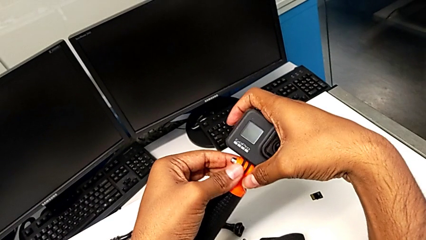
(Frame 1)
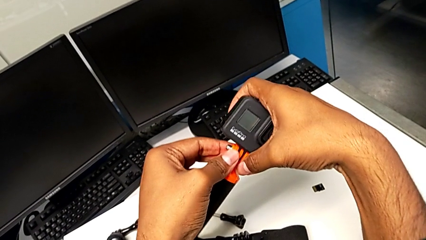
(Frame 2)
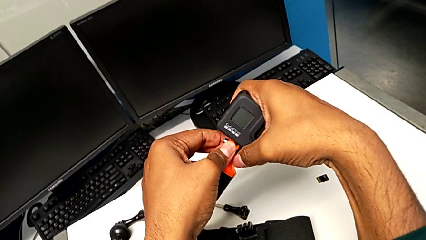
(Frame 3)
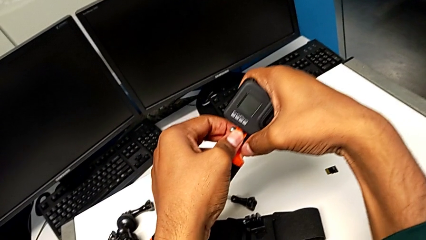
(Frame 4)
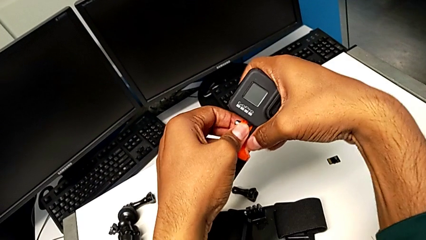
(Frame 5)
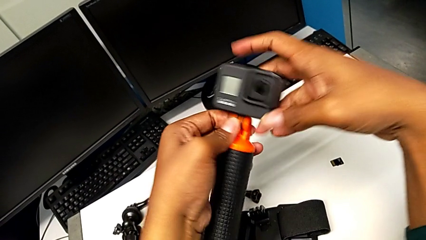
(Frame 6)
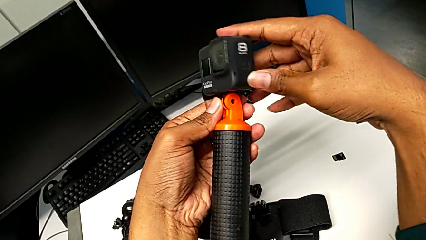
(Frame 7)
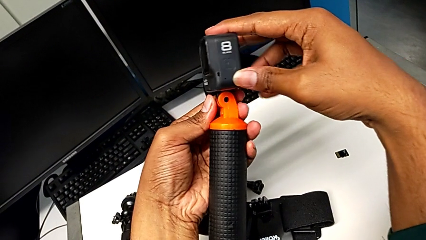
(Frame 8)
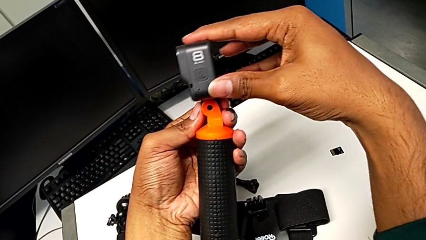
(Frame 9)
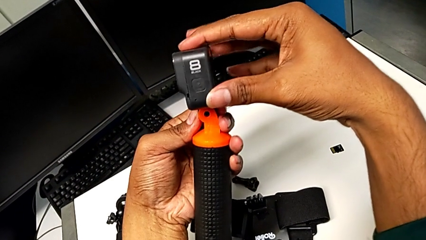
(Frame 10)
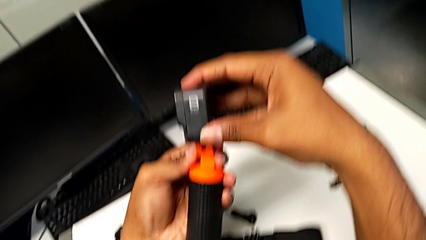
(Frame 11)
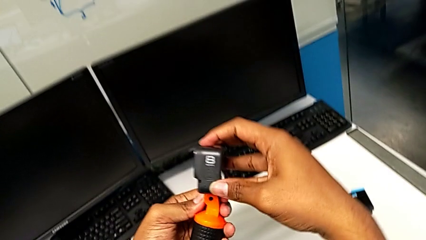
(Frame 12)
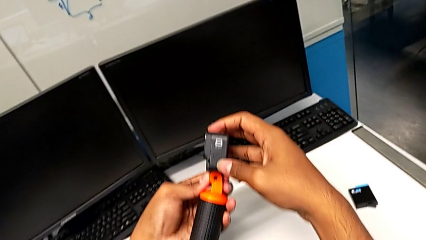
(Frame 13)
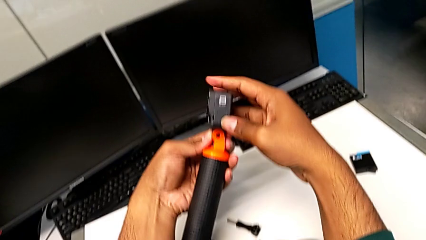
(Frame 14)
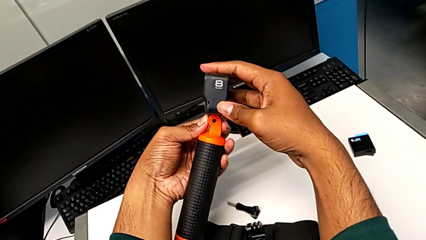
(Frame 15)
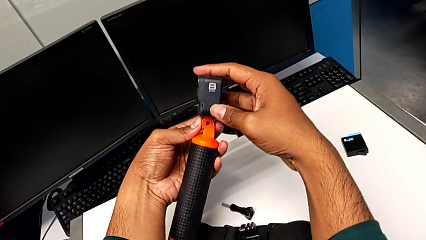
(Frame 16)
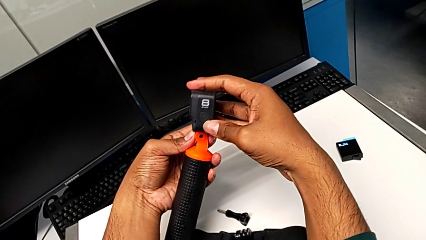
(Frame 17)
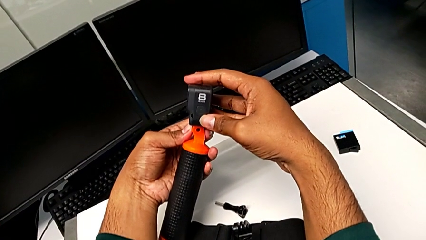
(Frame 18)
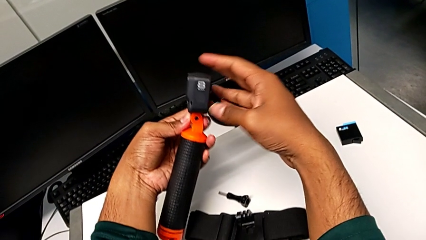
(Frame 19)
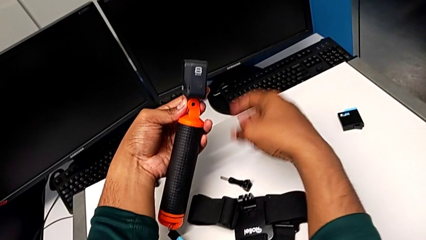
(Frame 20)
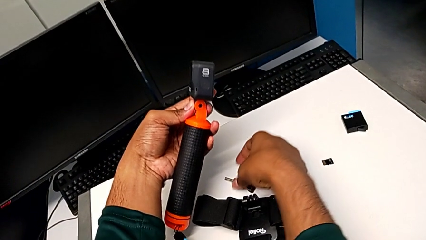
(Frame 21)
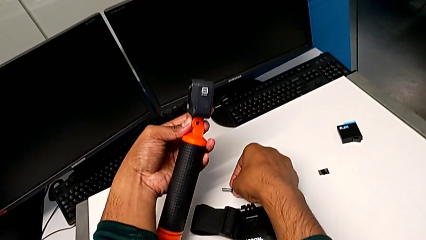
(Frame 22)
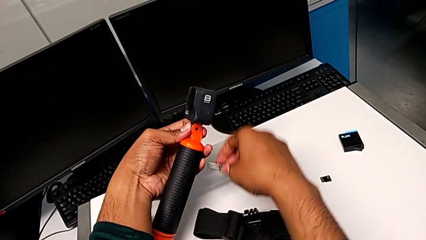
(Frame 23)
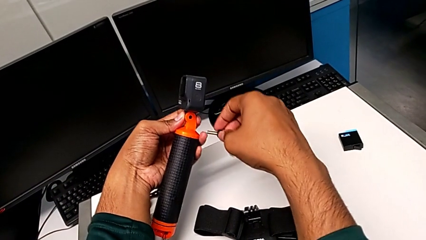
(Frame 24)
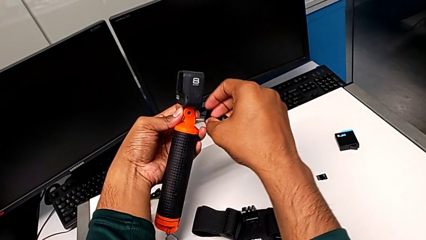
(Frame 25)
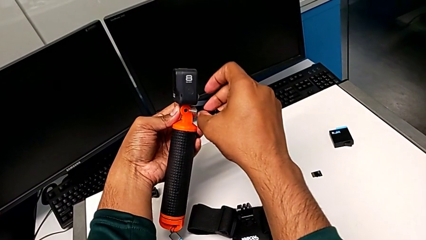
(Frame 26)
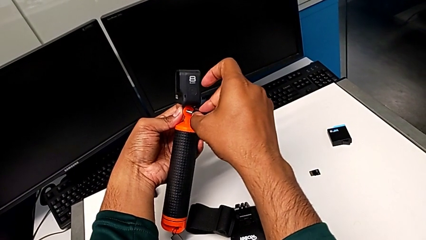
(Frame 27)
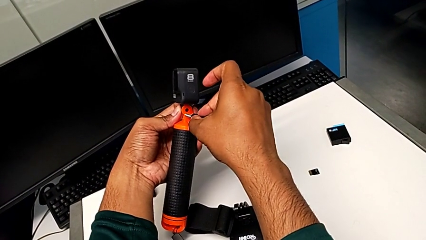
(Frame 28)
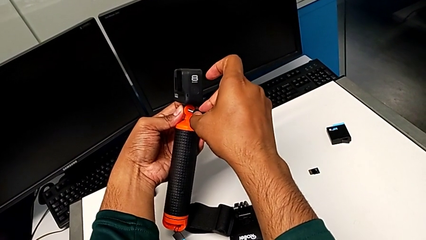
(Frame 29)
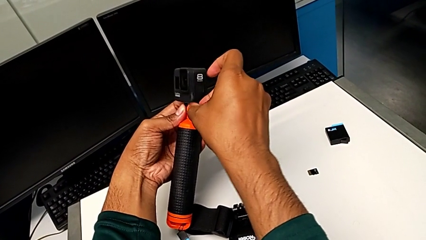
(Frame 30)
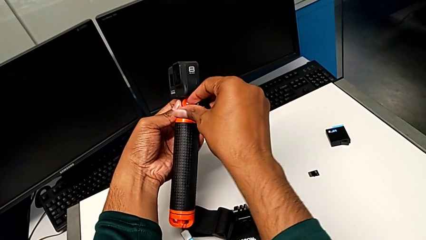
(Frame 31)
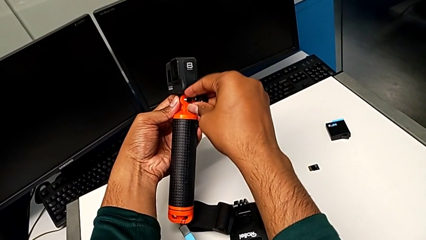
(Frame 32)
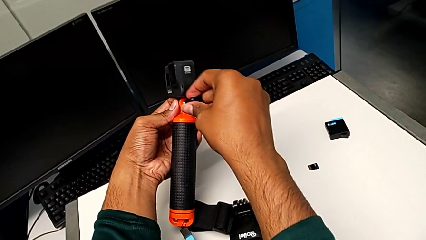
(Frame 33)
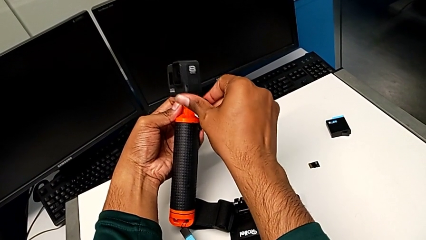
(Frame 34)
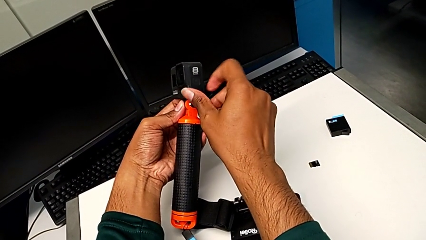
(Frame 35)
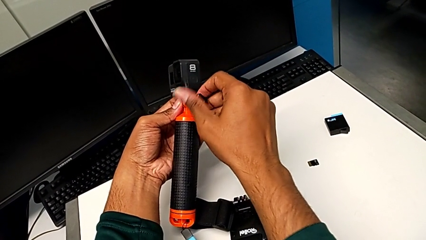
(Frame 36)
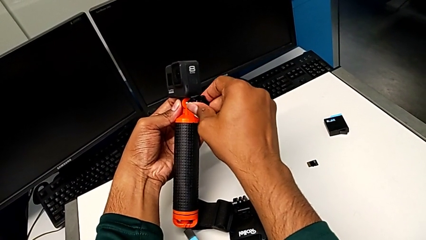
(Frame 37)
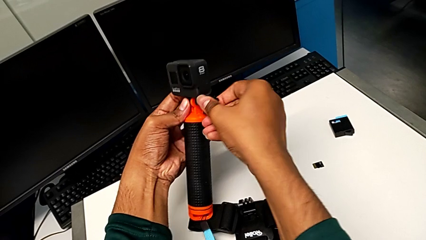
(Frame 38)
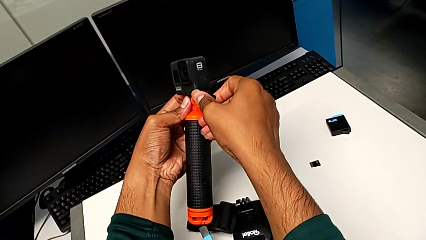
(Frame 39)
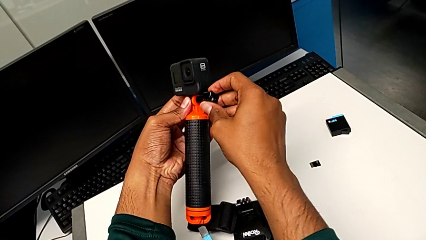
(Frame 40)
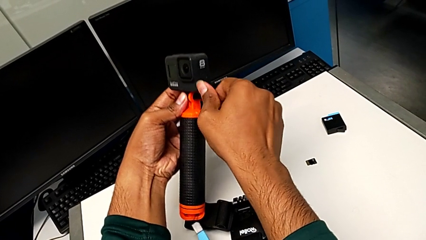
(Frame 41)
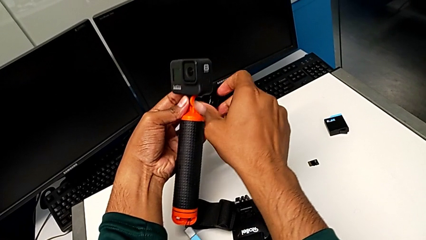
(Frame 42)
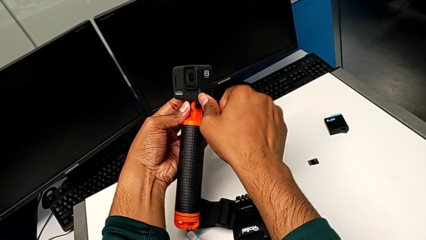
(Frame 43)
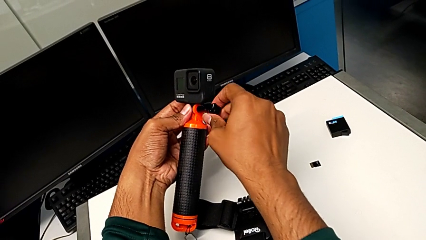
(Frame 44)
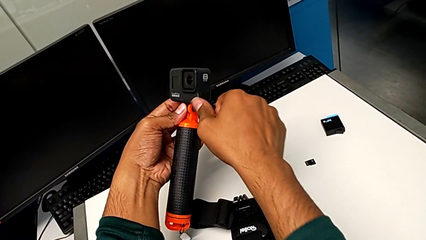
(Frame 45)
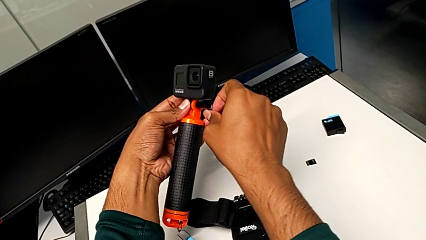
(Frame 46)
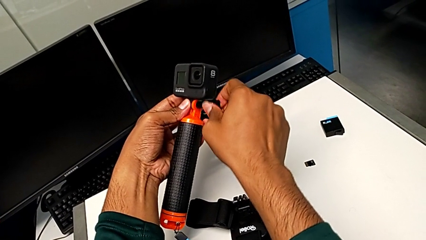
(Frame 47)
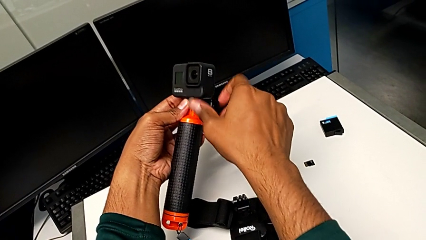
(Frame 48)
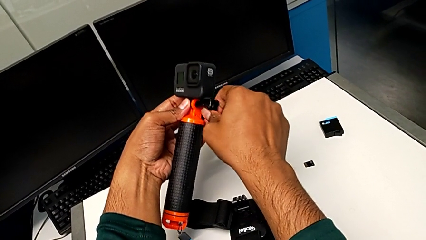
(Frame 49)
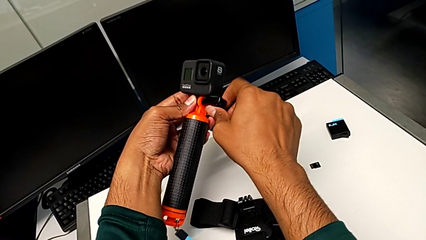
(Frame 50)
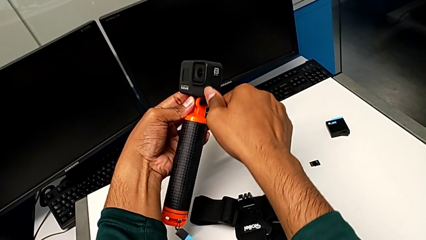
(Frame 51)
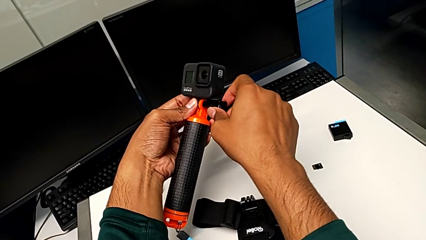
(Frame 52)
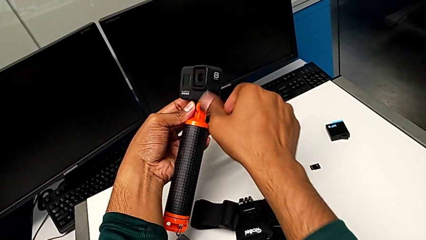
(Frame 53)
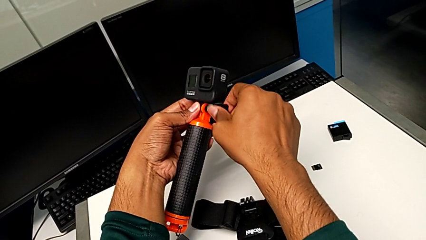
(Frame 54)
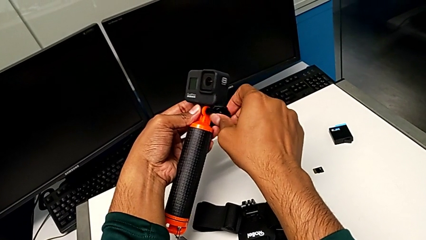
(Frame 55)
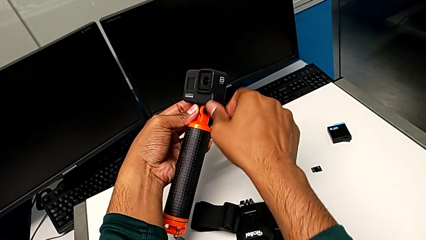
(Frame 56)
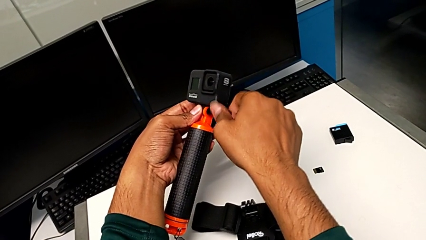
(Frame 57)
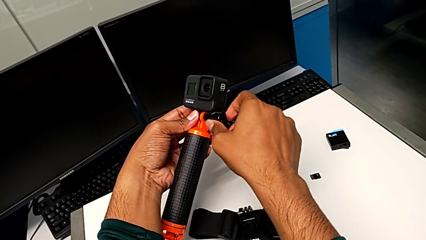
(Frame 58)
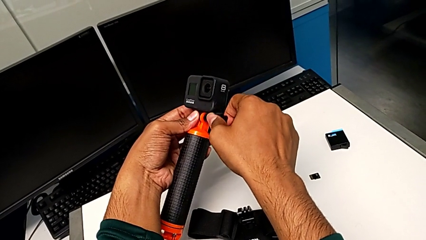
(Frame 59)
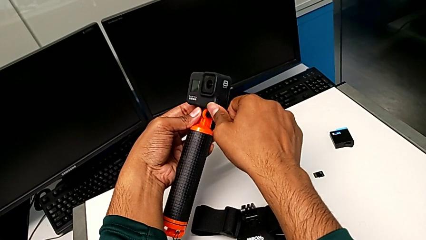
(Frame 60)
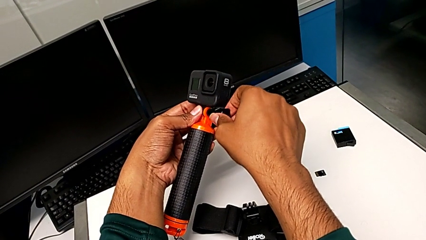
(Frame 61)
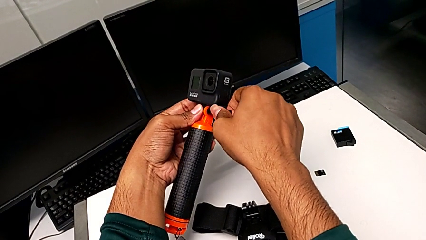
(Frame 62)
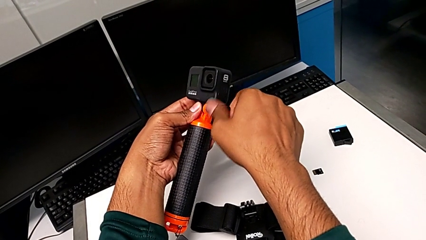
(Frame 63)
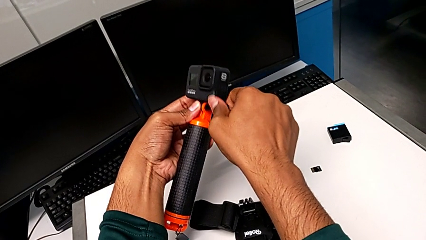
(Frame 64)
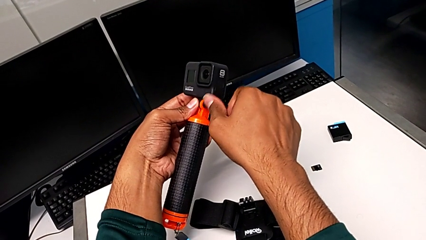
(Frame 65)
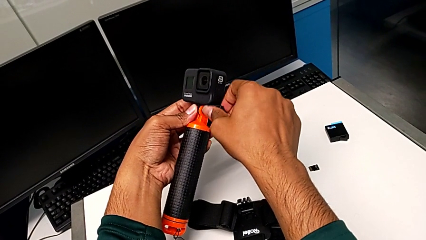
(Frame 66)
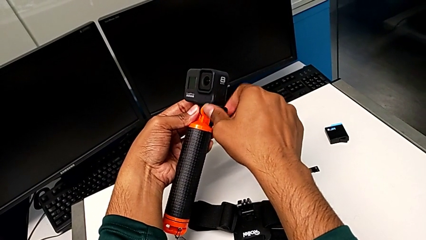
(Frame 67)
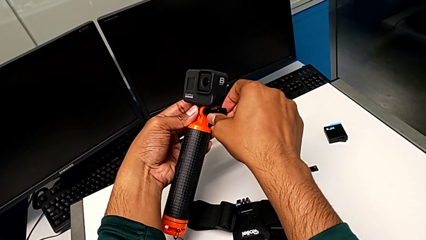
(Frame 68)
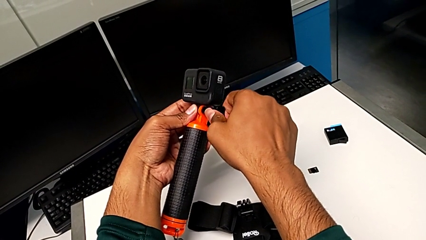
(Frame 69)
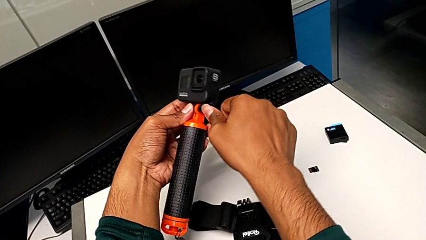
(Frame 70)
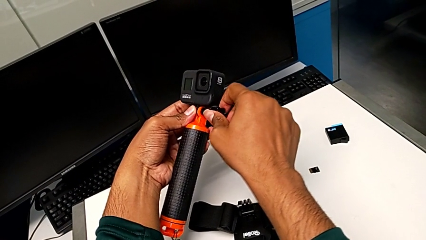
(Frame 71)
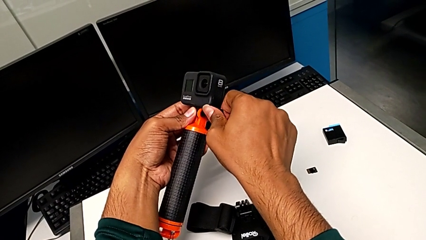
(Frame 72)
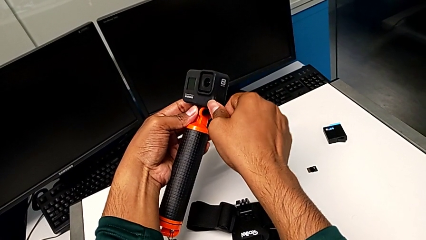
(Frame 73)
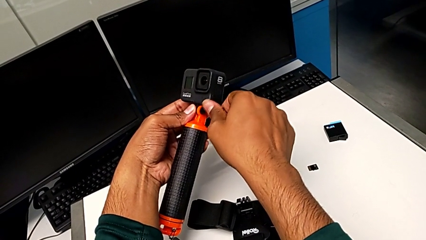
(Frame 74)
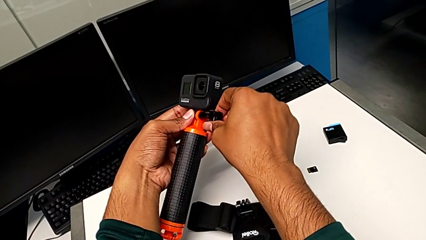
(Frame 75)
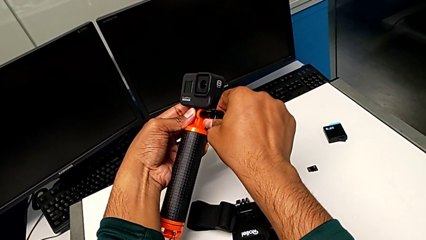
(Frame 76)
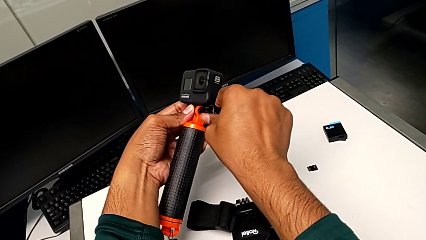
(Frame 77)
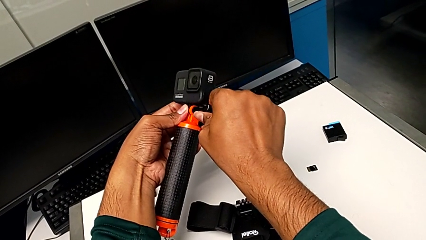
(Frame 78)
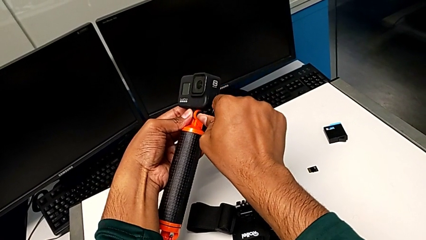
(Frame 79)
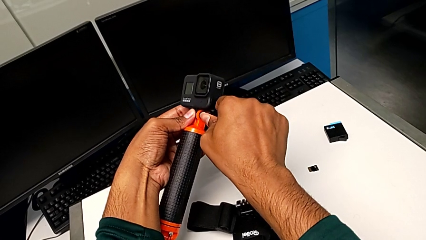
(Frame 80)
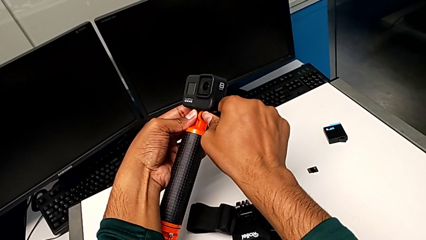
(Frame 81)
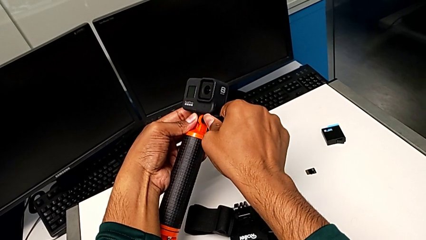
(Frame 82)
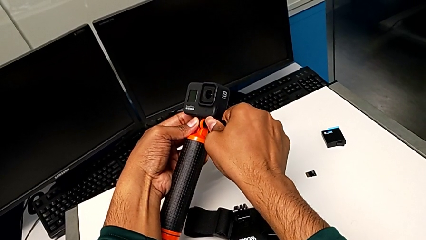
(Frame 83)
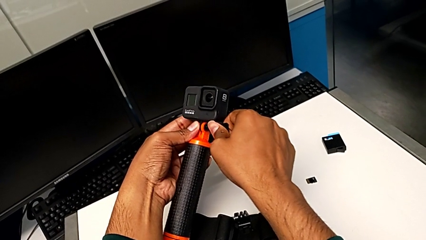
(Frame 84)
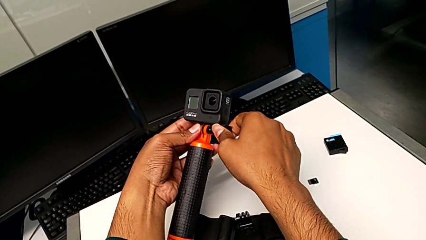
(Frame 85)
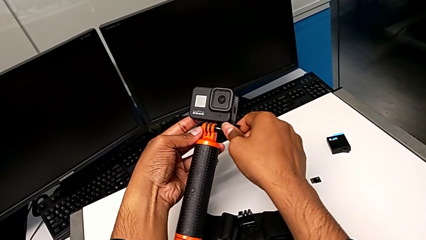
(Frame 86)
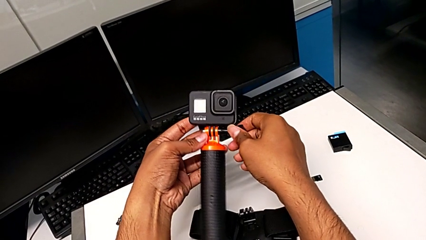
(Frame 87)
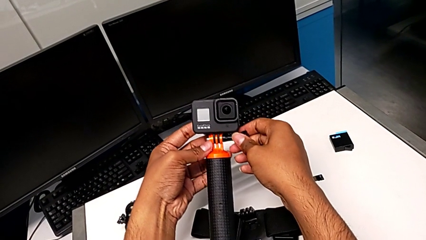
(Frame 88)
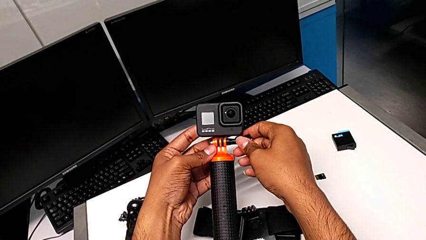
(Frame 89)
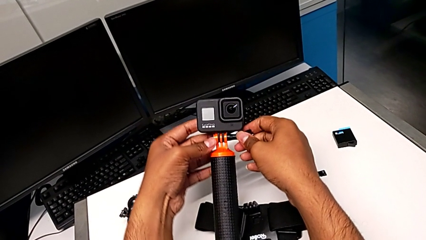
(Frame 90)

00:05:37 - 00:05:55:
The camera wearer is attaching the GoPro to the handheld grip. They align the mounting peg, inspect the GoPro, grab the screw, insert it, screw the handheld grip and screw the screw.
